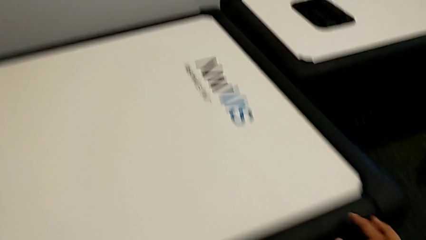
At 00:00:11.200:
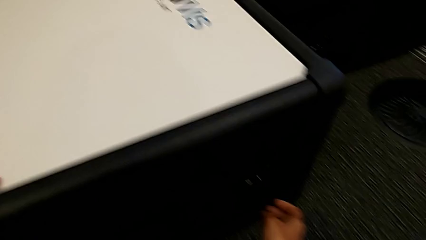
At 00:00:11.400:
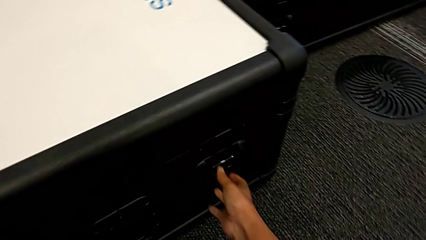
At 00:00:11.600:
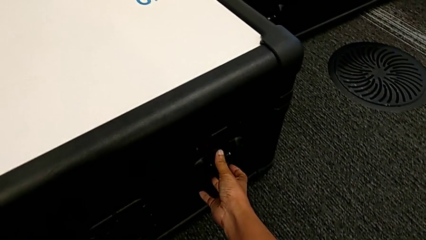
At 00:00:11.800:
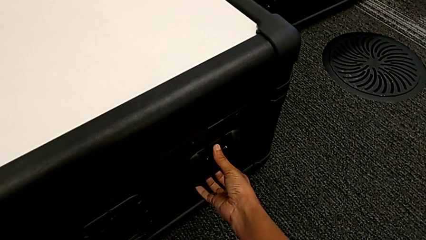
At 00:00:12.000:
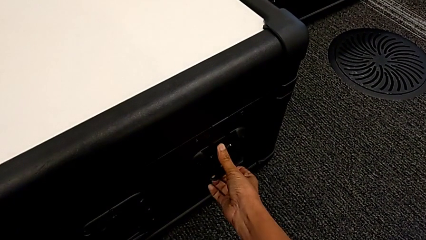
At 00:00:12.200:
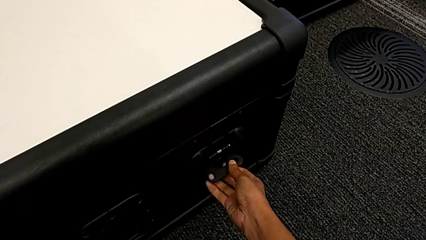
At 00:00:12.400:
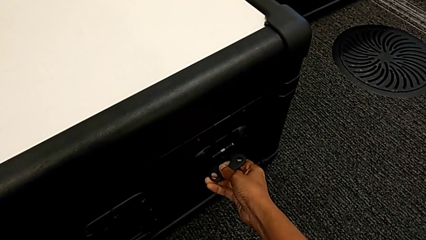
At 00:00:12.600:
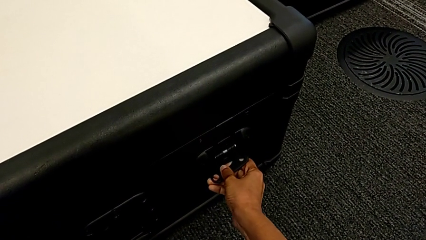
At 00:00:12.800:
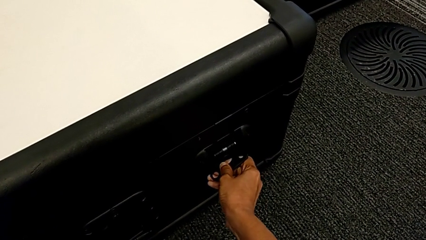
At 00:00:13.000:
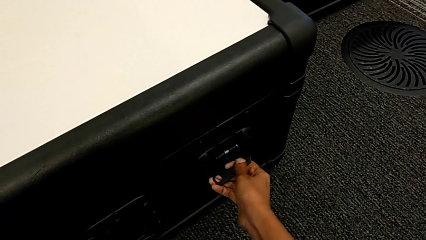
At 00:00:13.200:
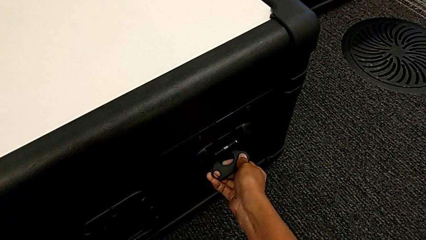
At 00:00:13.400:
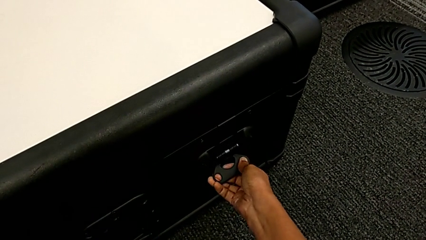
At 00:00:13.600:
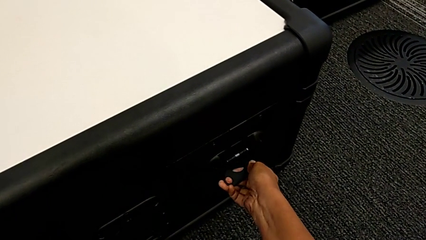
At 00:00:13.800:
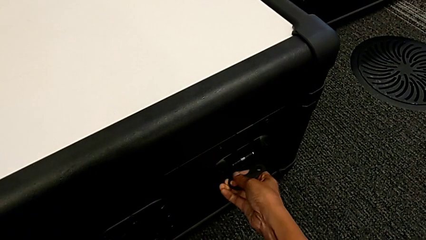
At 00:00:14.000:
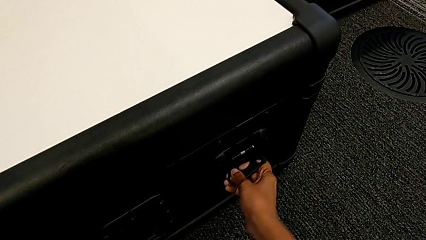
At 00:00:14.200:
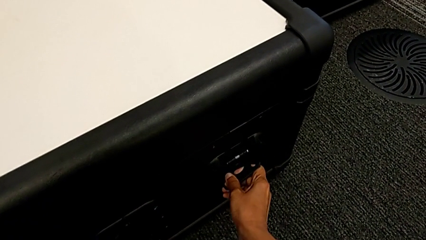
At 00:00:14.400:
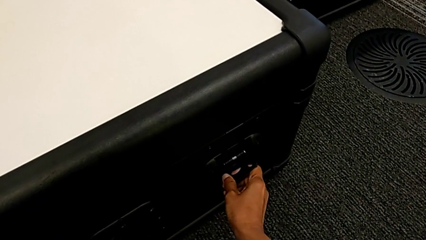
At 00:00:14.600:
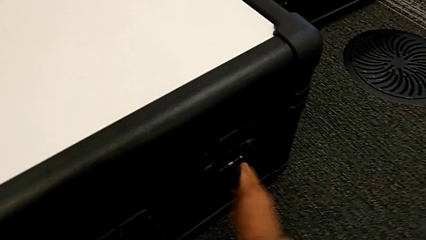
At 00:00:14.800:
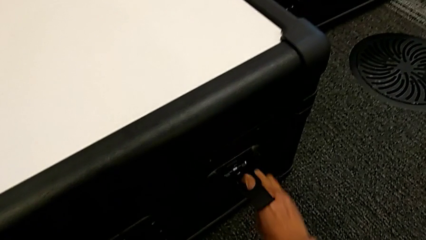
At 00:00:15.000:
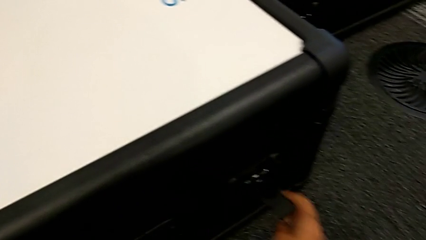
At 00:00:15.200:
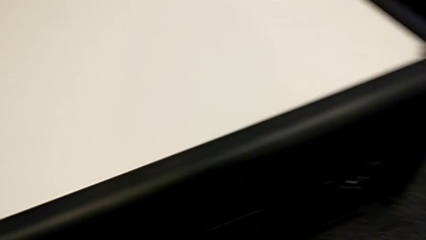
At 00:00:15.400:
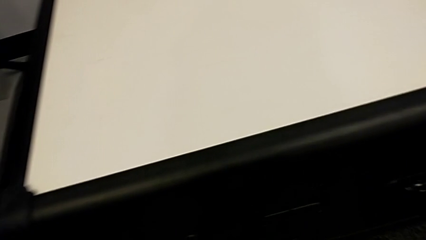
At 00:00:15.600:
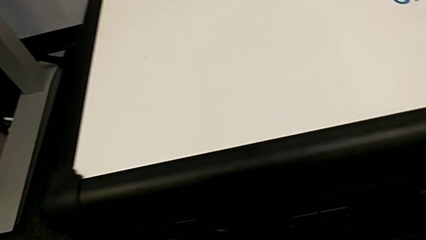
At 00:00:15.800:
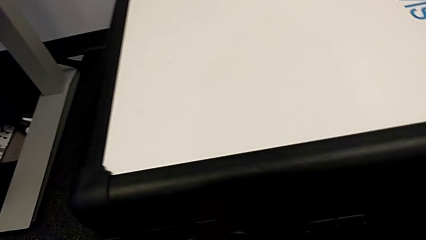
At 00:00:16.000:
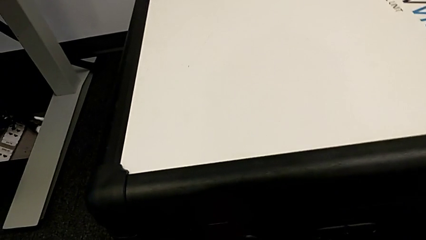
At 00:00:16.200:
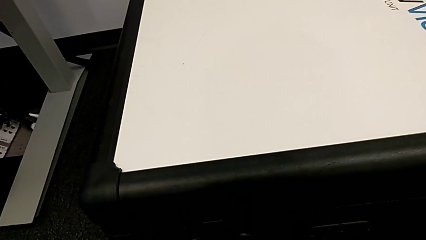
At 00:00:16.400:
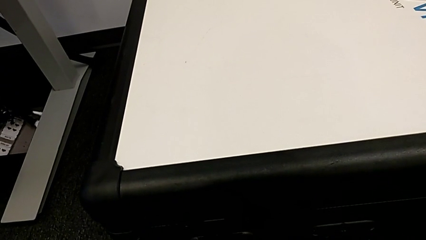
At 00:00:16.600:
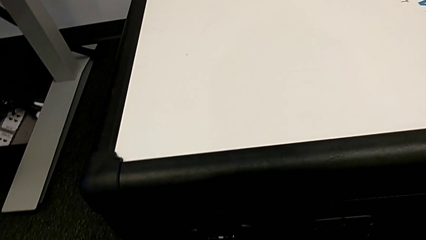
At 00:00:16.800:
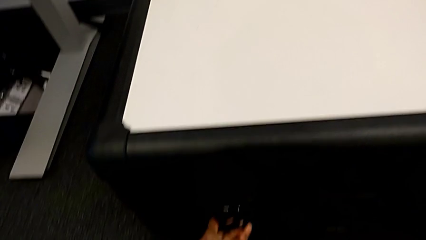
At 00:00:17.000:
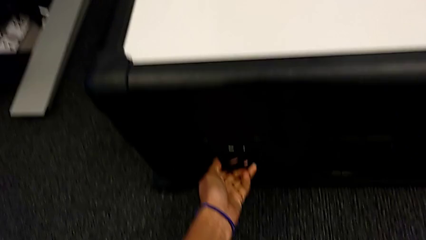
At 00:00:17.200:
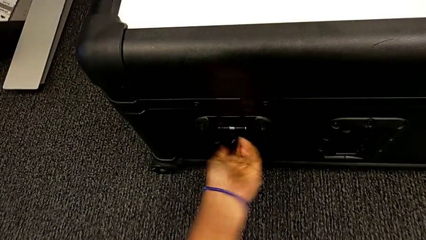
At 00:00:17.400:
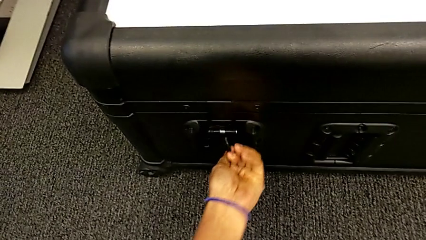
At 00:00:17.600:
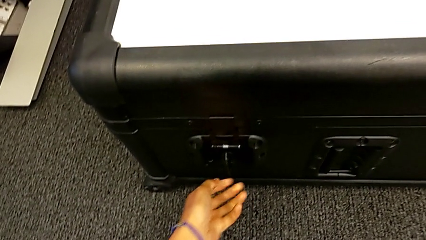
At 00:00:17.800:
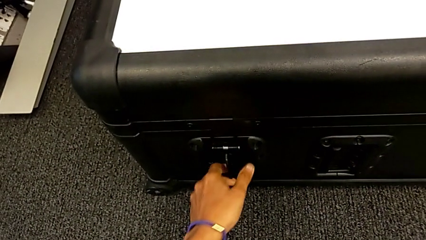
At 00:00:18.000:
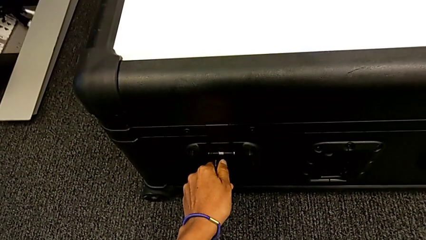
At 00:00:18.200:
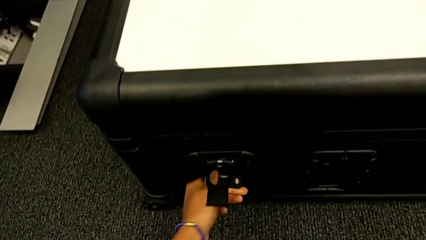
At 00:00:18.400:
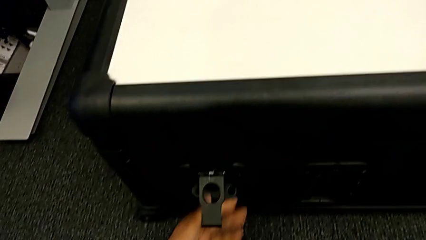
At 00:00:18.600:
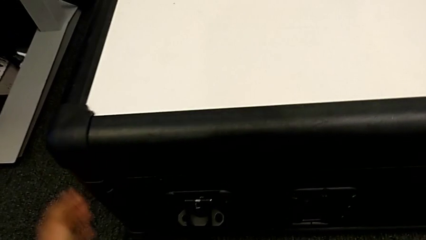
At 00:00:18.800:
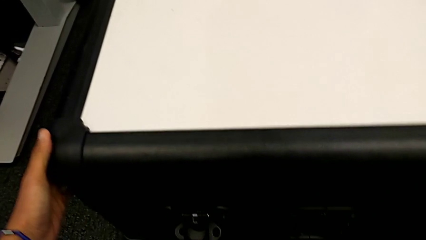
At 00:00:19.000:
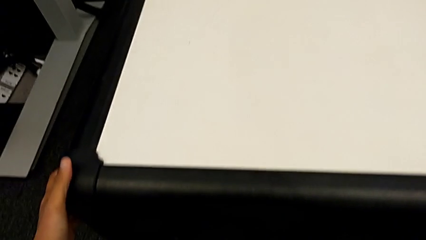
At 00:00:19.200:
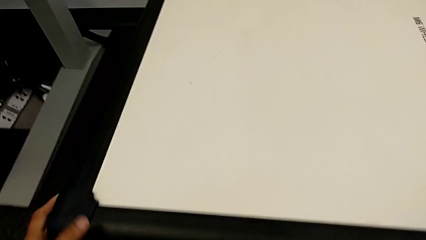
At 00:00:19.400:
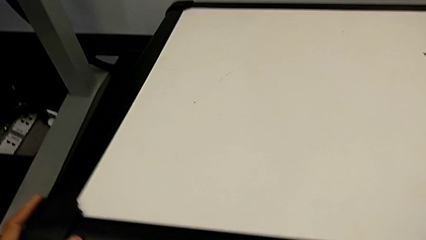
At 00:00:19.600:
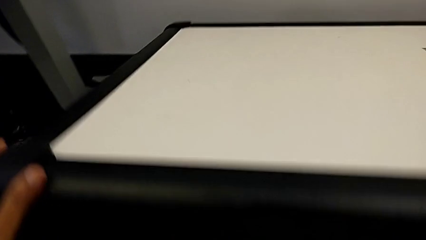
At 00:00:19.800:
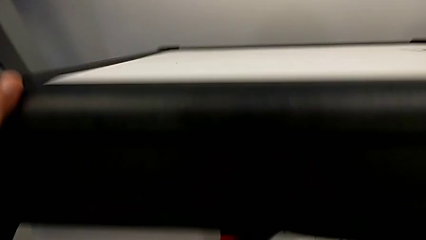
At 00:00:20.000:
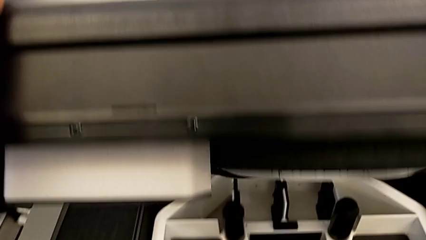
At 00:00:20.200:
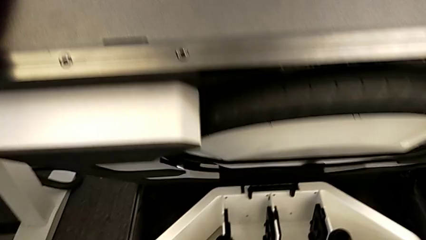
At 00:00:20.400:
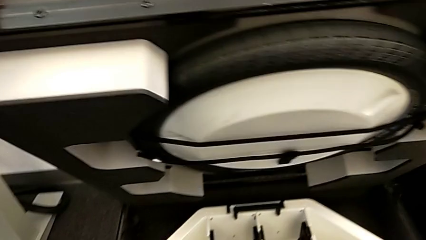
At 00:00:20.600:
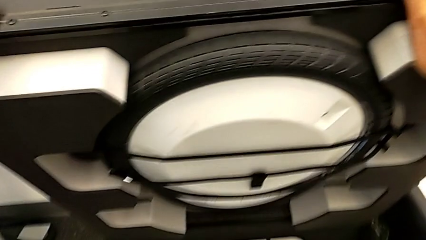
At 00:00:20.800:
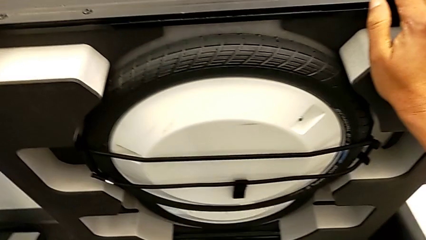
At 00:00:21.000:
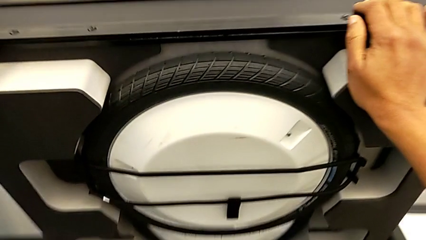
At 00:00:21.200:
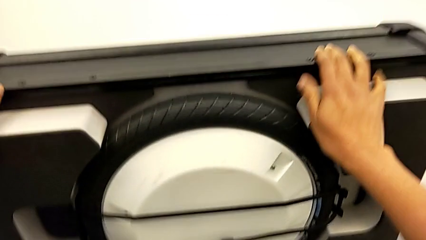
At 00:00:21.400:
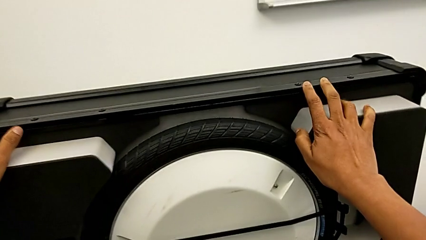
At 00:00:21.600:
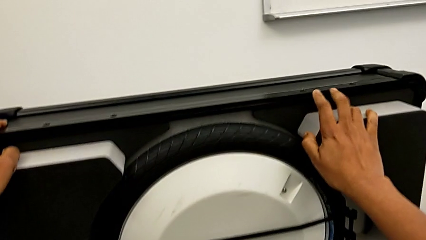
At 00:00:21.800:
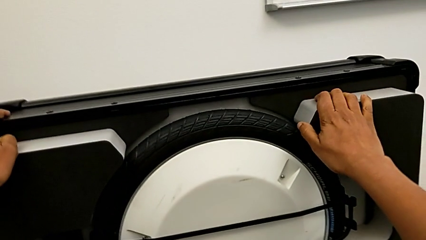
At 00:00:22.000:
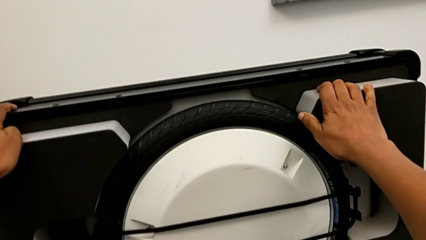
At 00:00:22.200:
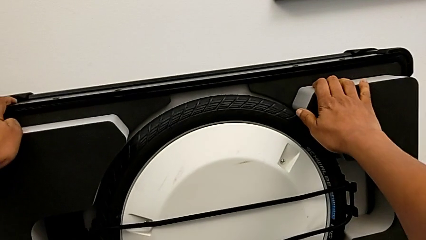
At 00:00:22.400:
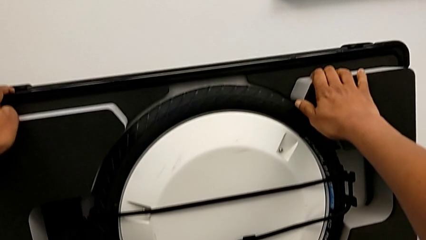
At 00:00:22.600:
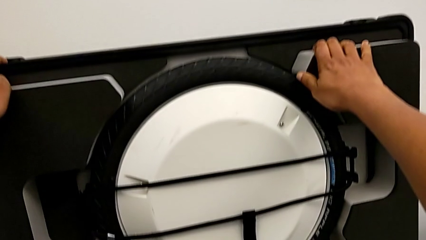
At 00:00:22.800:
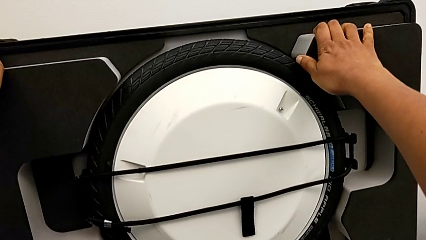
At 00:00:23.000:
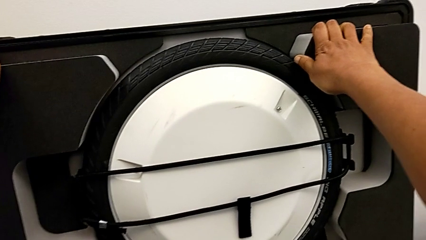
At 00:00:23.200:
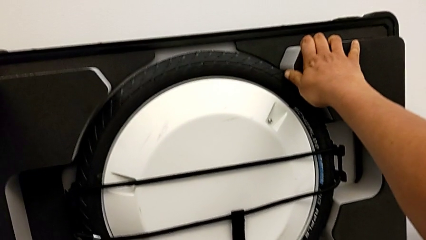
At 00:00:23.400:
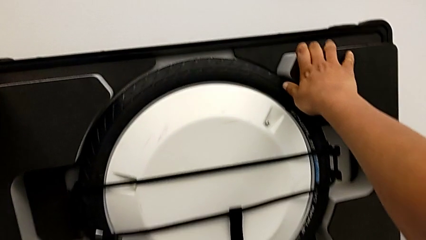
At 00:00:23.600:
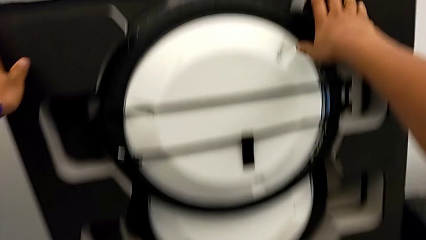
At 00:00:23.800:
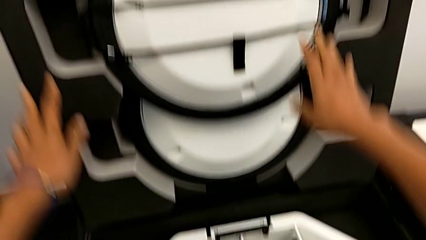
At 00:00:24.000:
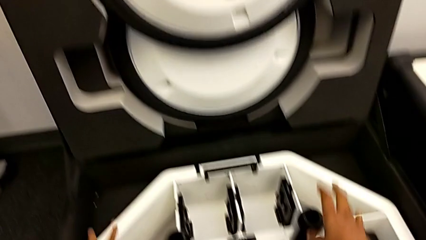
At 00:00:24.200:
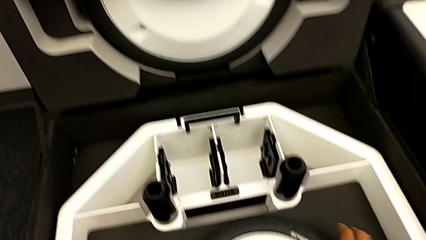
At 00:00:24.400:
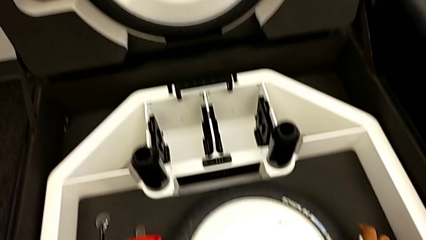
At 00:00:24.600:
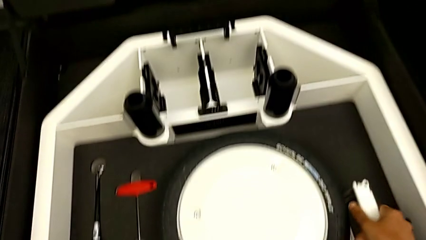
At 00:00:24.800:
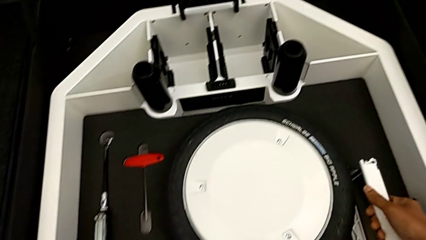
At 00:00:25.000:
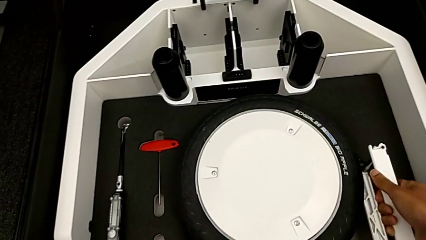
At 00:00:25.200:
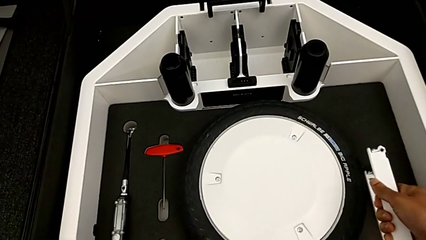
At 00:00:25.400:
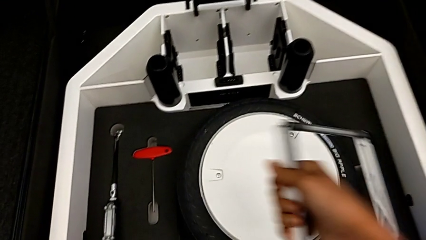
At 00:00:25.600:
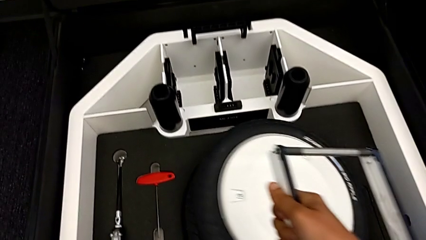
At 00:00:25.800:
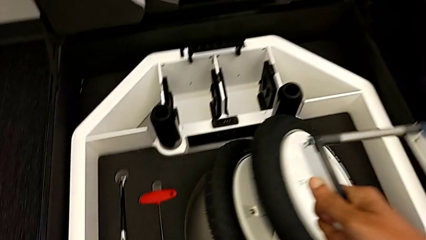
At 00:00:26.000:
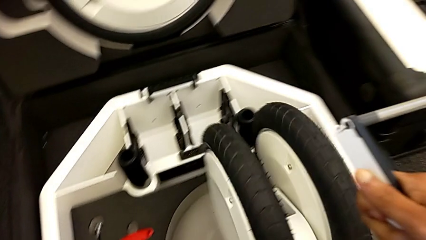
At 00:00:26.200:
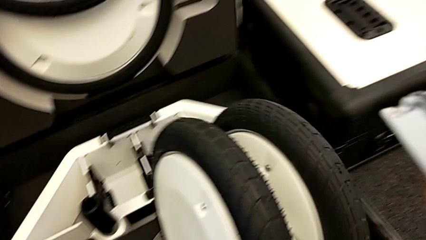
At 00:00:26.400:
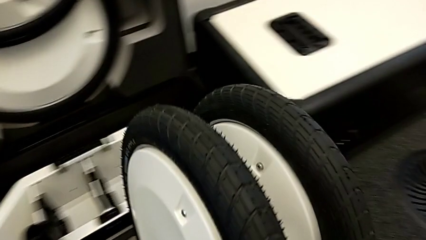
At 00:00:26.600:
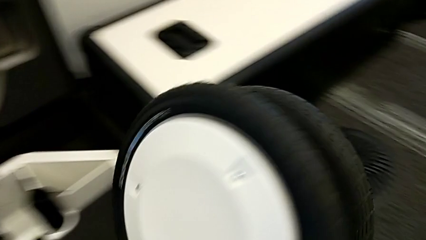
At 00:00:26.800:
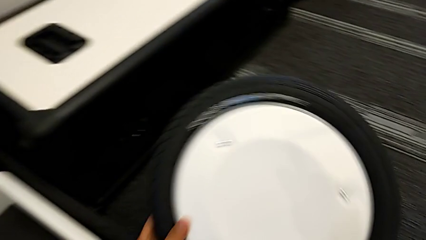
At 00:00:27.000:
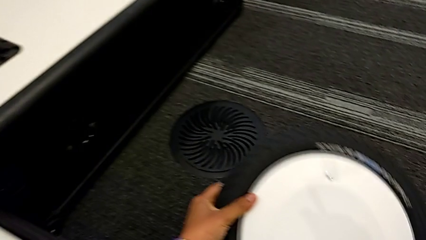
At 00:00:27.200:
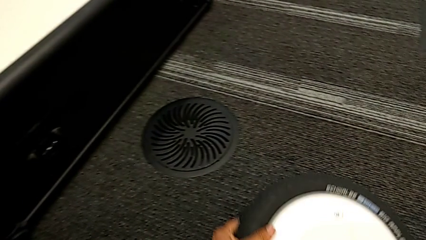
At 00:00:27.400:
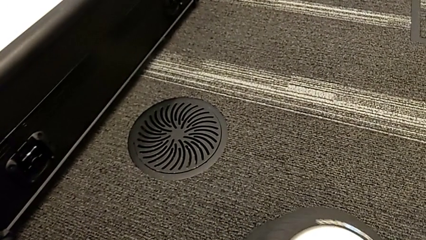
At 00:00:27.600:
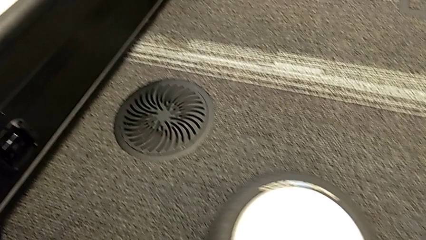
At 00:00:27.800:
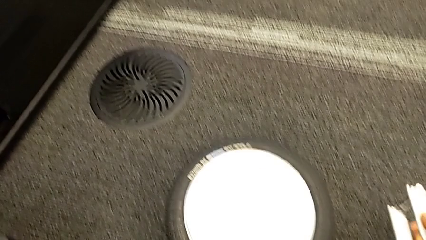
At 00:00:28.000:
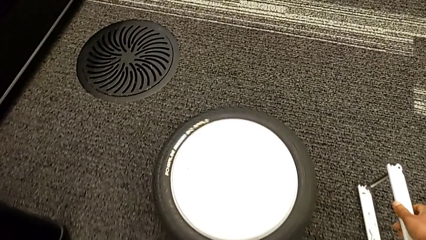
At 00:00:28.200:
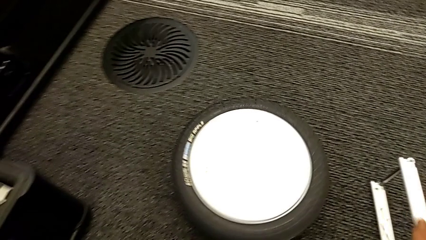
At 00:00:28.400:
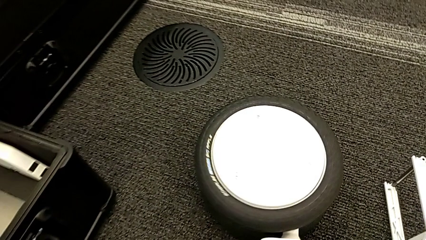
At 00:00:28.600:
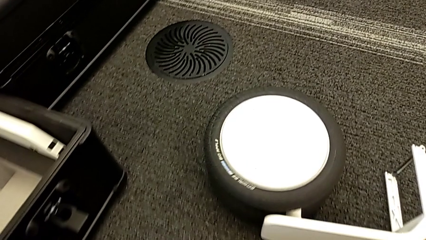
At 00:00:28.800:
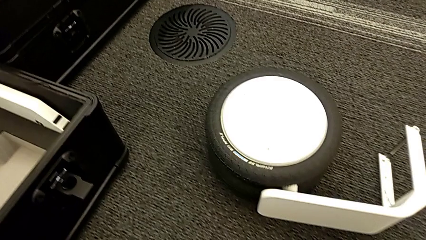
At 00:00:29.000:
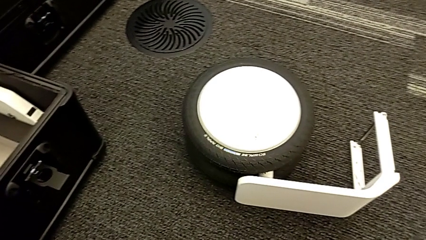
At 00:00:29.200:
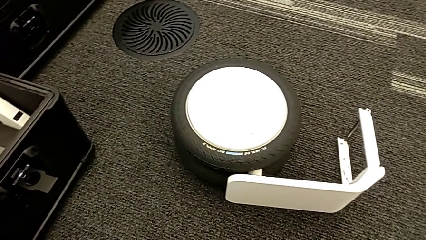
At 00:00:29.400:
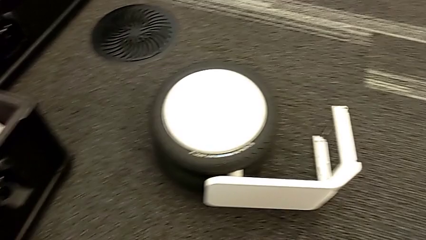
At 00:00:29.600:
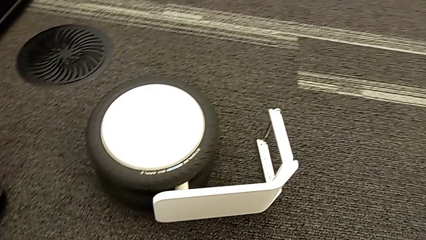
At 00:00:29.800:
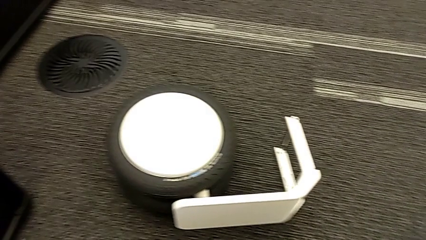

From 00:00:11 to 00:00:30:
The camera wearer is removing the wheel unit from the box. They open the box and withdraw the first wheel.
